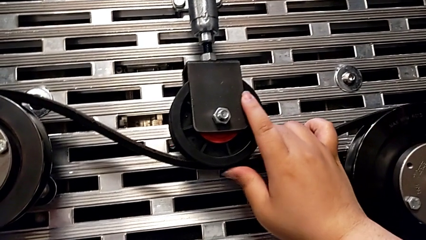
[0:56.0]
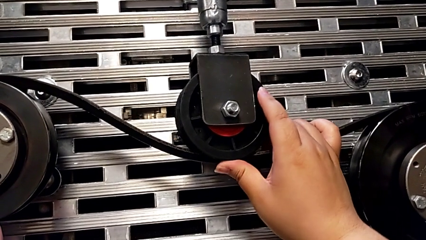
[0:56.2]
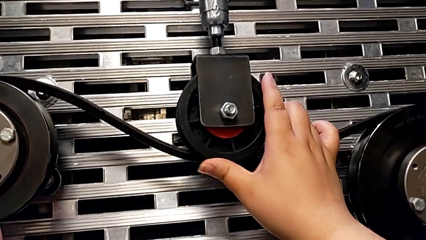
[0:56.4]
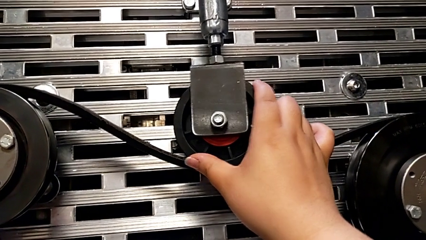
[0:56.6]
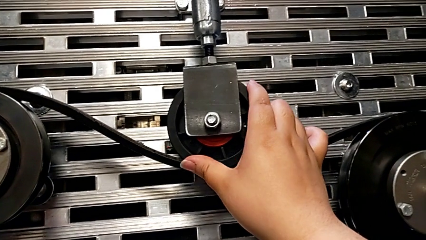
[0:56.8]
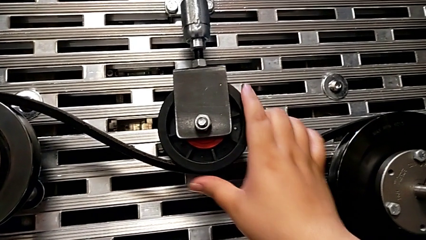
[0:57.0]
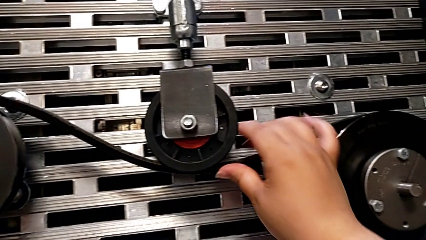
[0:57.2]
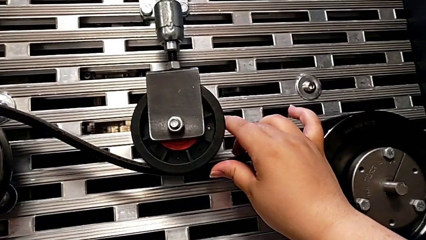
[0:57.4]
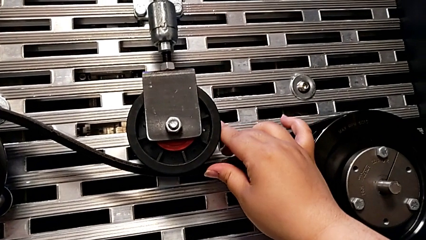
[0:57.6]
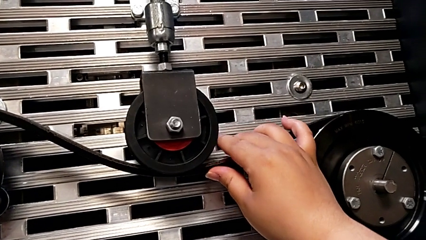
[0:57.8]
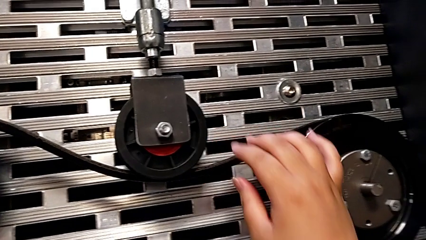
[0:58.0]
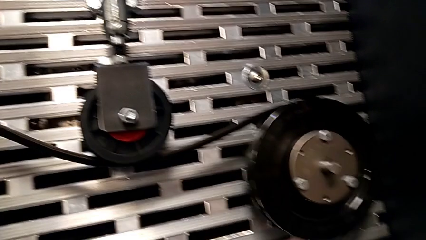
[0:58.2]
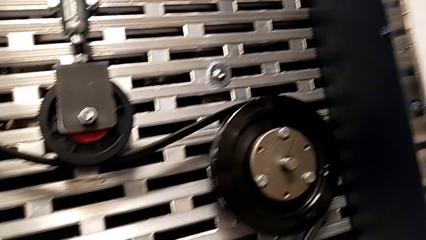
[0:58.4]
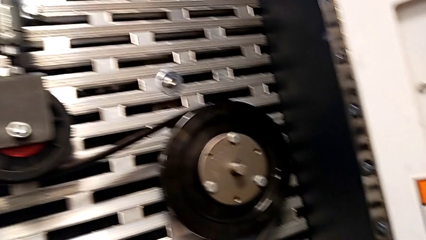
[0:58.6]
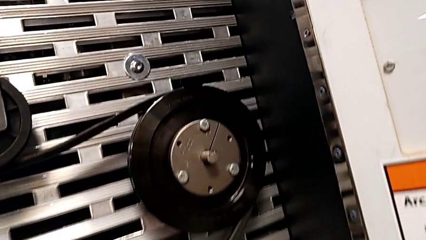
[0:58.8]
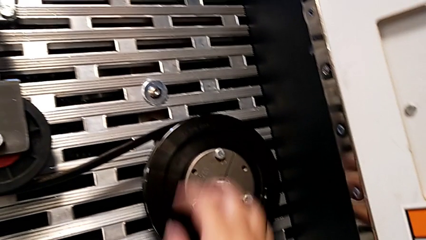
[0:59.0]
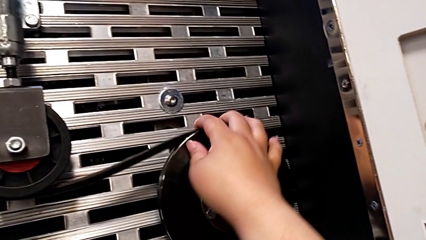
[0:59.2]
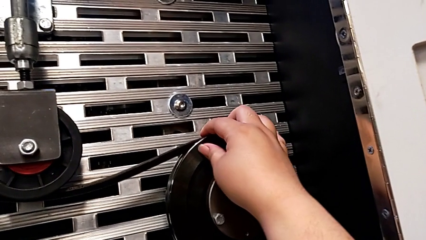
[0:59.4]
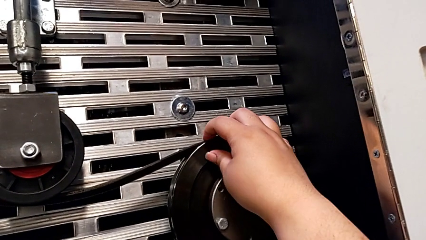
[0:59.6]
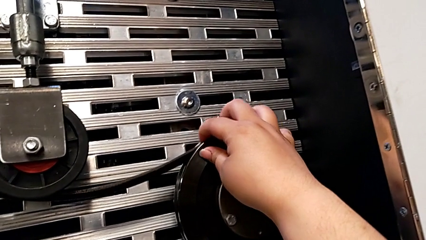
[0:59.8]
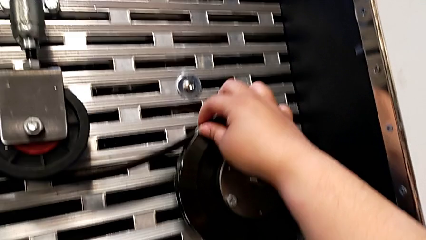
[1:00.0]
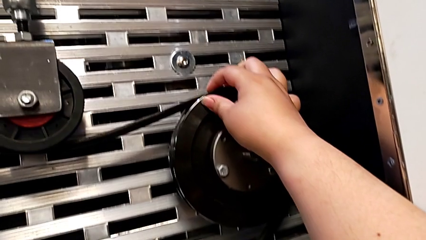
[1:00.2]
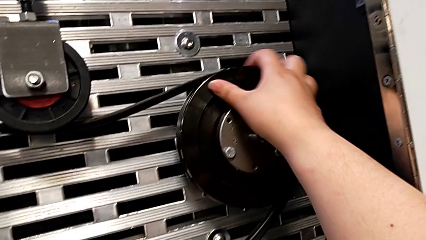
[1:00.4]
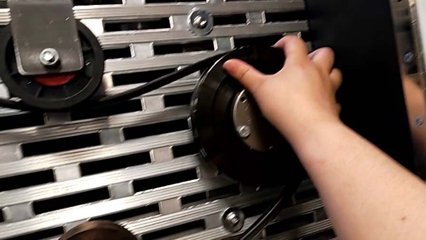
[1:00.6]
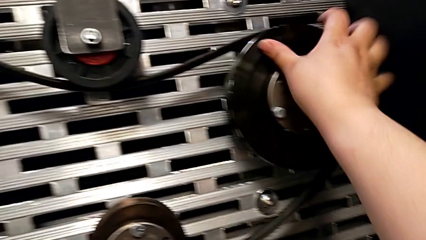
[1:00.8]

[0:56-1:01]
The camera wearer is assembling the replacement belt on the rotary wheel. They keep inspecting the belt.

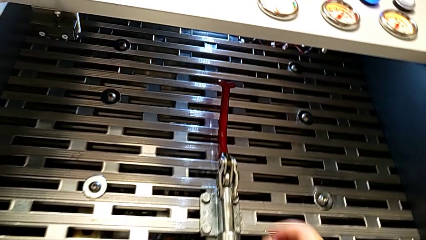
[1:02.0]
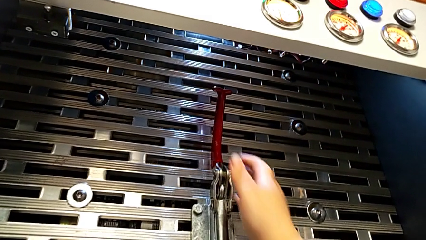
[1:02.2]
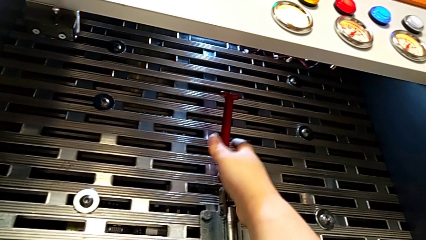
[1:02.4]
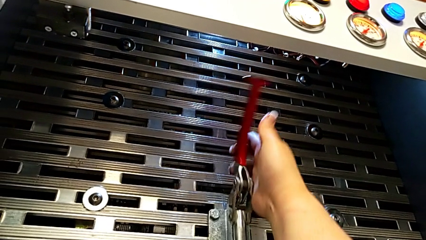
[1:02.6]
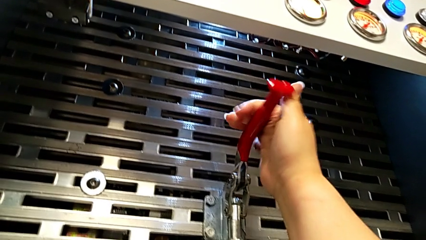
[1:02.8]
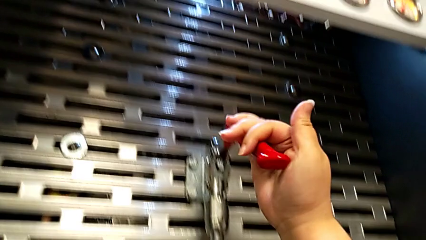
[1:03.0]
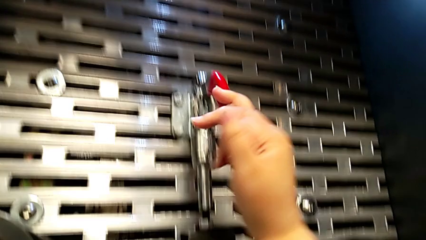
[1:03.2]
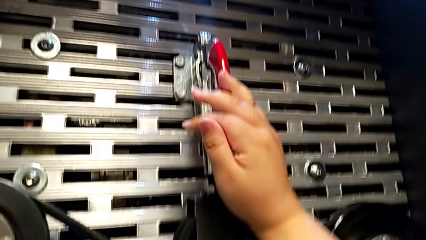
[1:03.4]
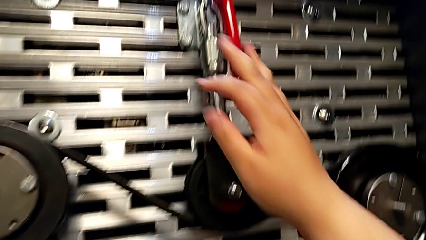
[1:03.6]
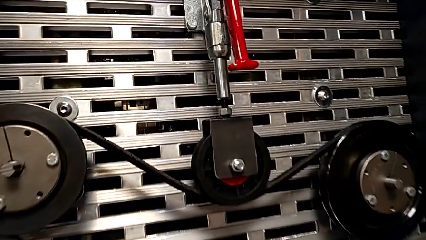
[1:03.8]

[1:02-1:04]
The camera wearer pushes the red lever. They push the lever.

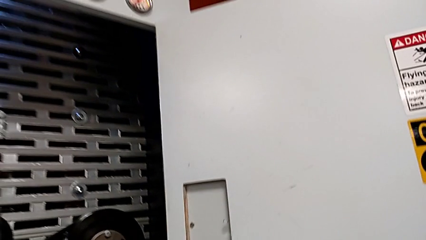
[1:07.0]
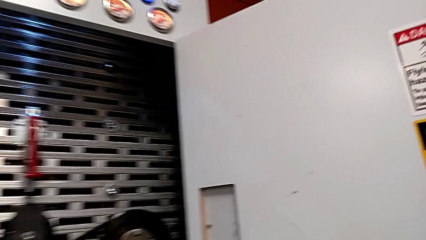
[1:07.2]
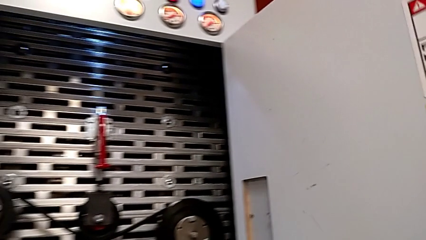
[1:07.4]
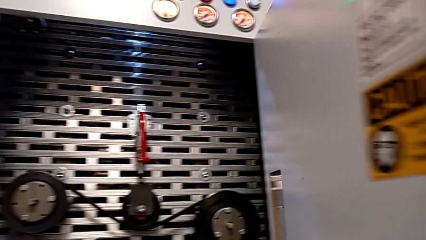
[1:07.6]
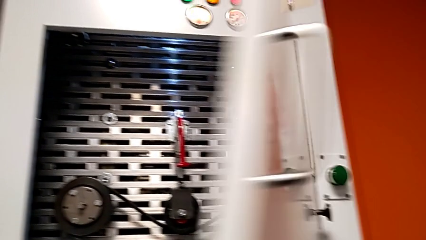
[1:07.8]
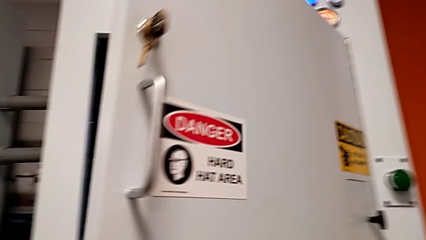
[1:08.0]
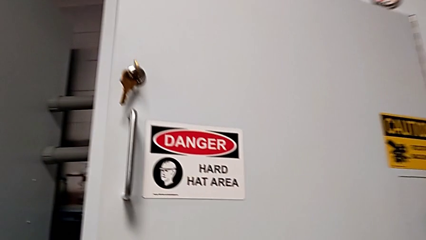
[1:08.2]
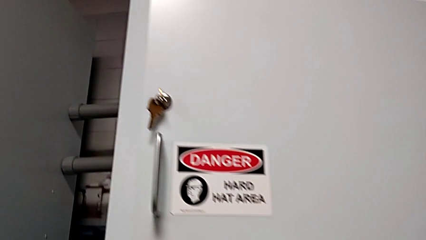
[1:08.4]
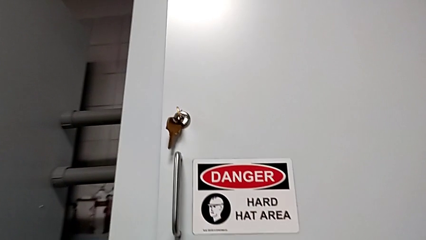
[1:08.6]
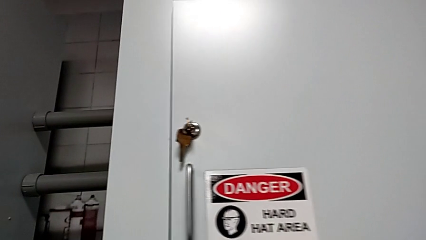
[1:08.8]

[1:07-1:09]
The camera wearer closes the front door. They close the front panel door.

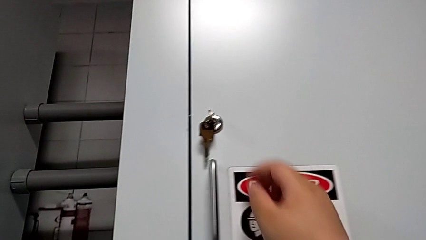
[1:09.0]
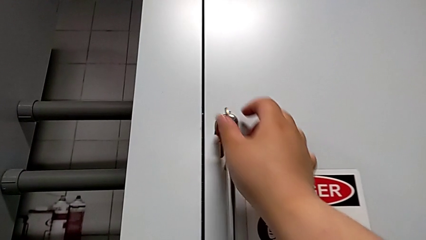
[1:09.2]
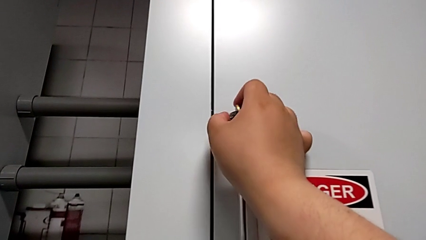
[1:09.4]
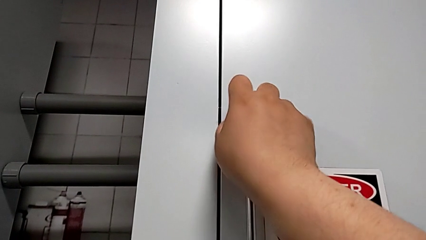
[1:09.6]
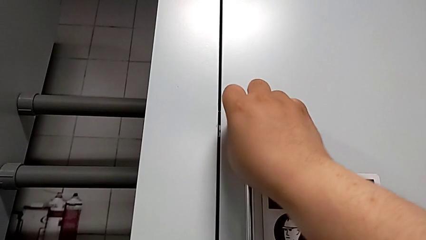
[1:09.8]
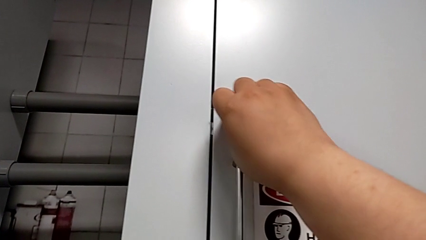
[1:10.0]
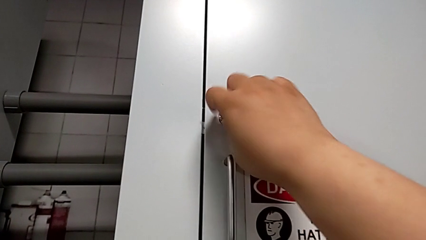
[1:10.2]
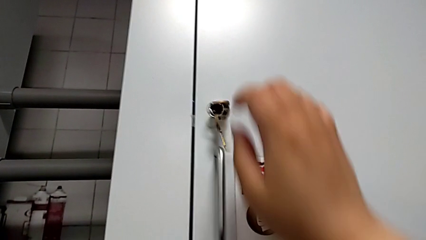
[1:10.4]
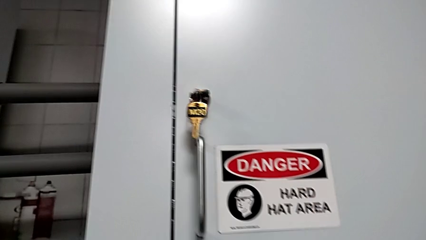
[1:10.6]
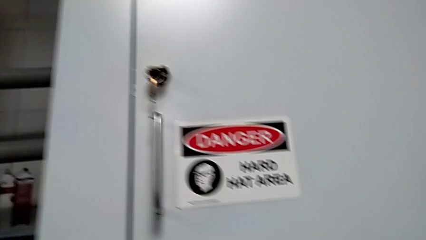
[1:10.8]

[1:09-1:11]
The camera wearer locks the front door. They lock the front panel door.

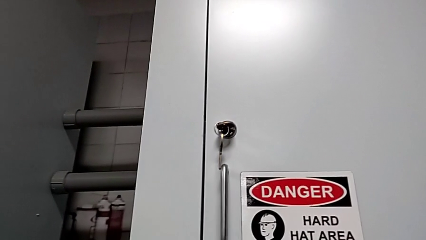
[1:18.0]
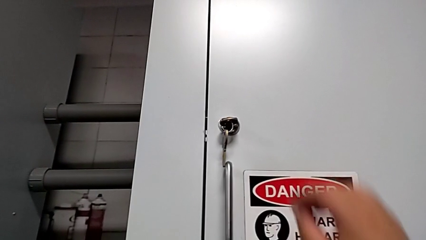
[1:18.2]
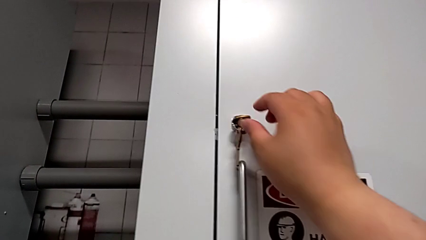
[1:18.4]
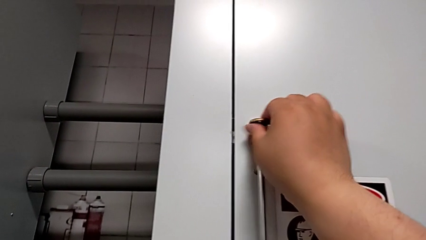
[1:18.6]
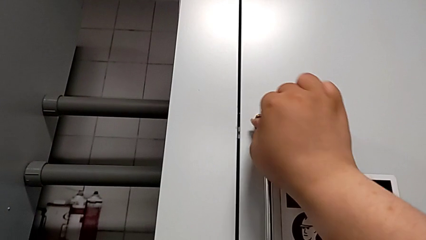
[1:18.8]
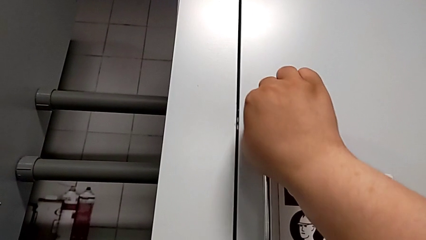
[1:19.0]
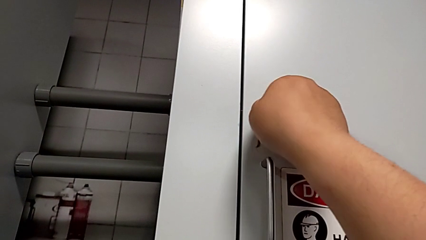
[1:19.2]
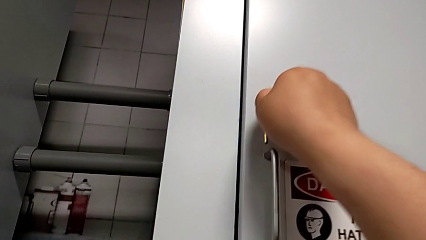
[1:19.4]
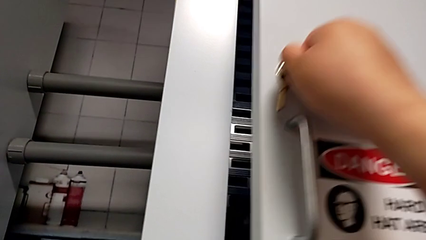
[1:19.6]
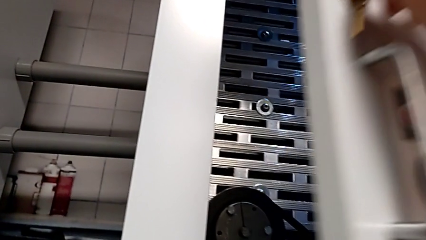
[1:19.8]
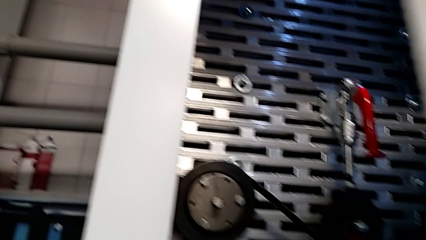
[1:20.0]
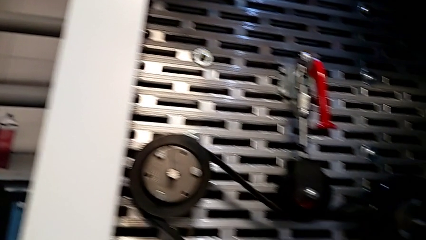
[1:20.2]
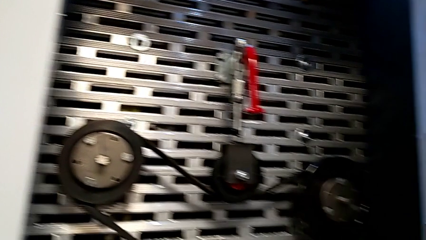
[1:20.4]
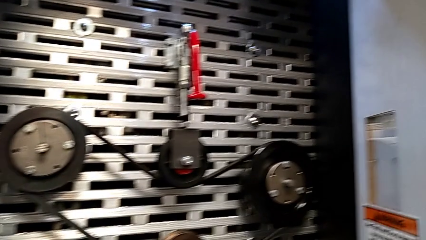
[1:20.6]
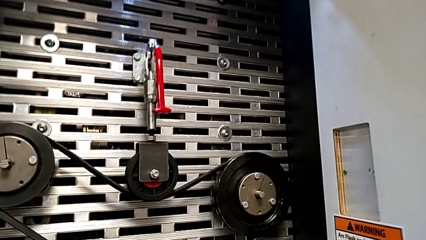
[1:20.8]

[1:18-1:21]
The camera wearer opens the door of the front panel. They unlock the front panel door and open it.

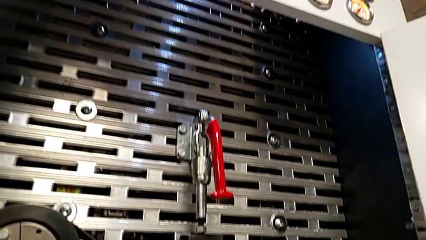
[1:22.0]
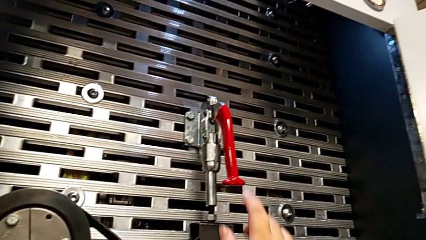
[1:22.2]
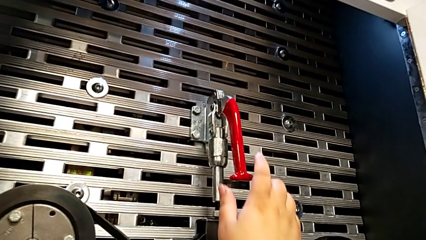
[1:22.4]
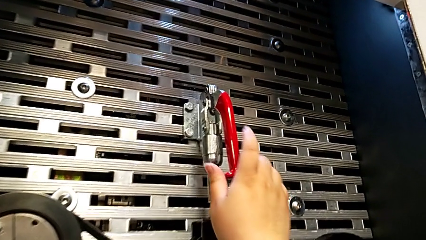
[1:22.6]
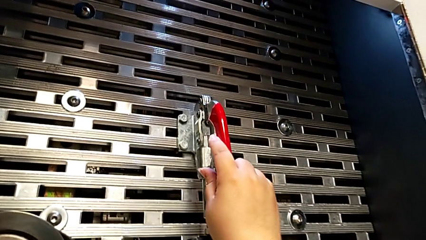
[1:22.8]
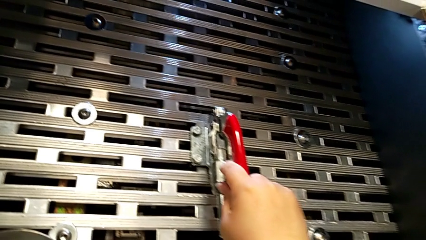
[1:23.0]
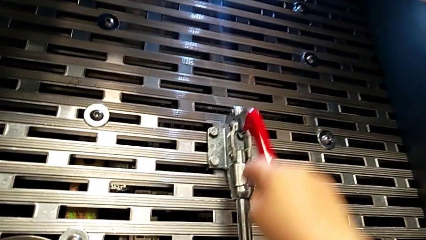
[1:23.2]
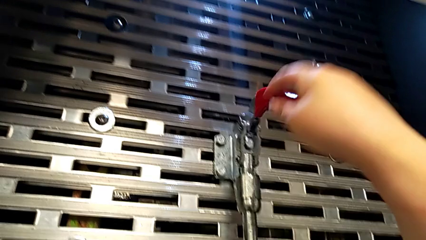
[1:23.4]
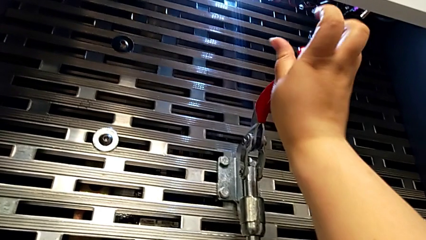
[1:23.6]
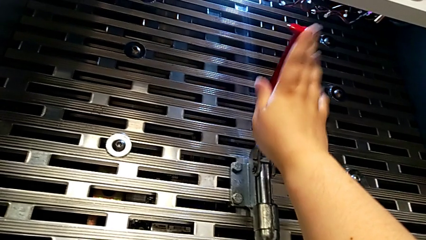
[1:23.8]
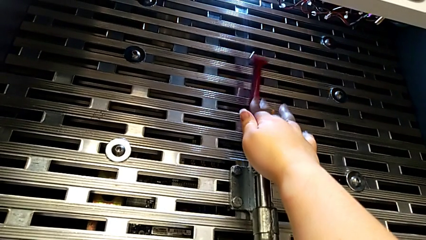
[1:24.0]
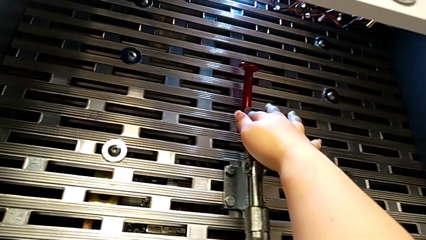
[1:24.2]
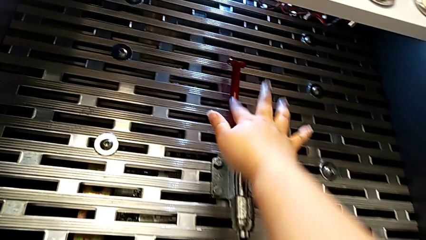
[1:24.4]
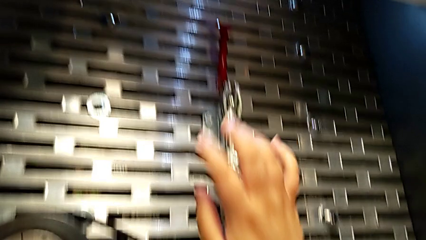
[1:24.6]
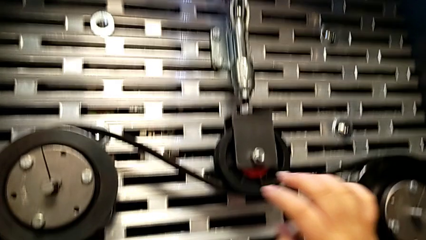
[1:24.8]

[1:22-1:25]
The camera wearer pulls the red lever. They grab the lever and pull it.
